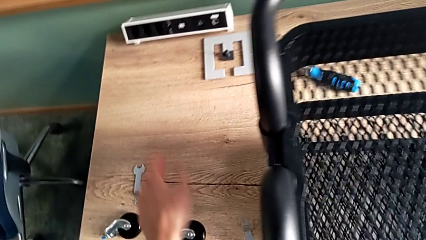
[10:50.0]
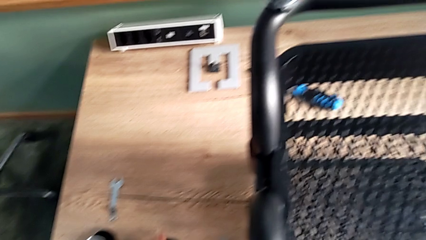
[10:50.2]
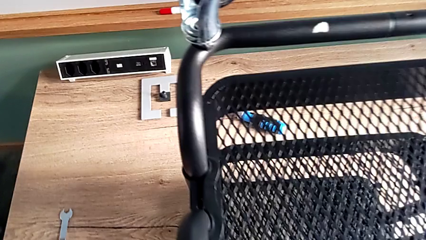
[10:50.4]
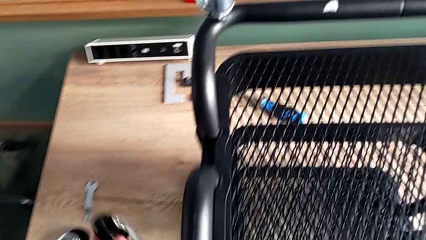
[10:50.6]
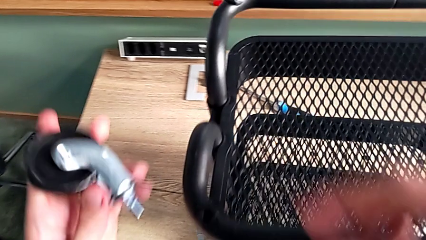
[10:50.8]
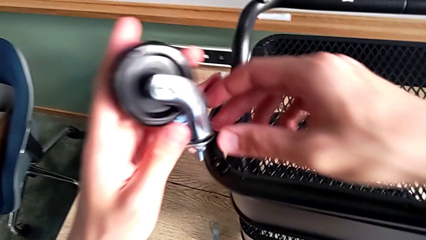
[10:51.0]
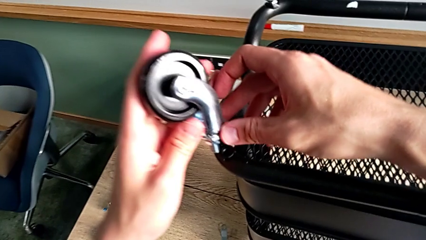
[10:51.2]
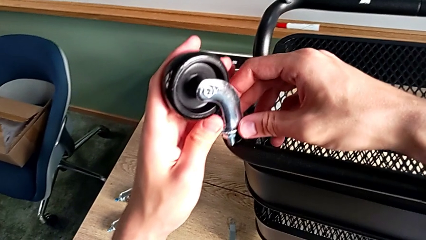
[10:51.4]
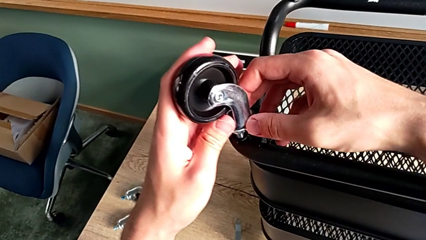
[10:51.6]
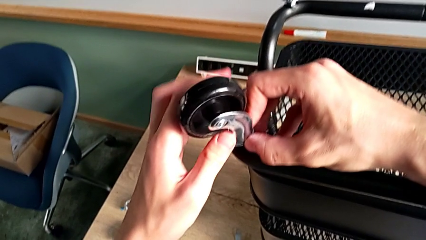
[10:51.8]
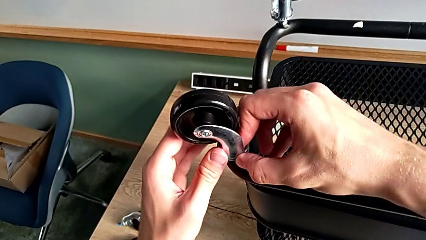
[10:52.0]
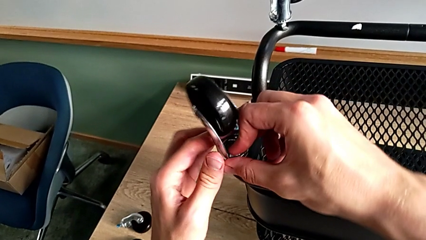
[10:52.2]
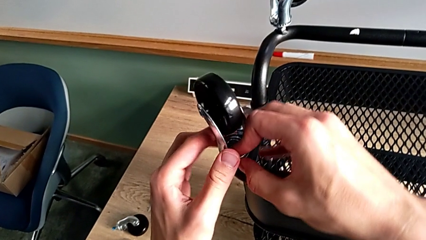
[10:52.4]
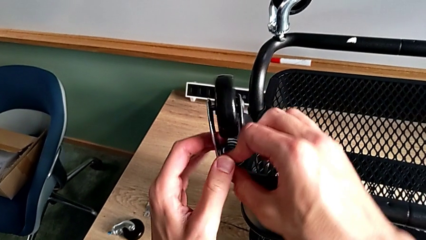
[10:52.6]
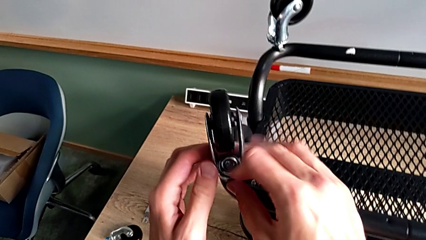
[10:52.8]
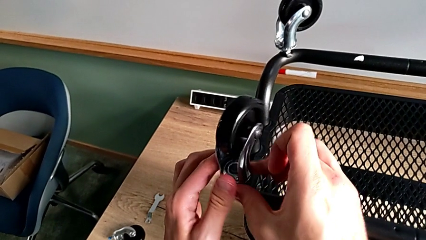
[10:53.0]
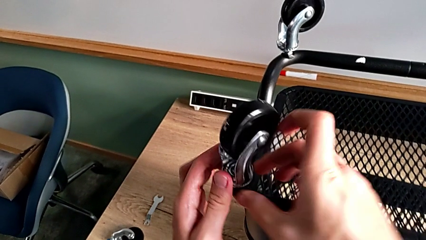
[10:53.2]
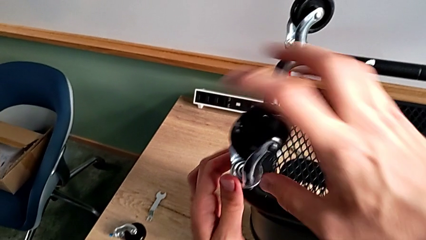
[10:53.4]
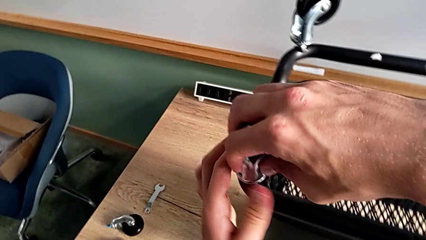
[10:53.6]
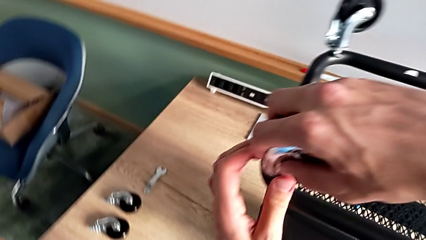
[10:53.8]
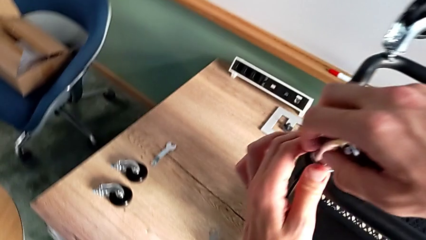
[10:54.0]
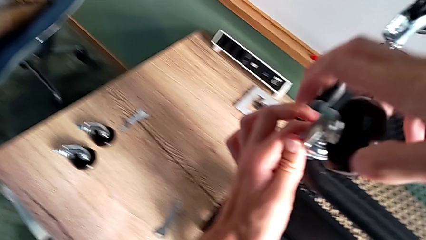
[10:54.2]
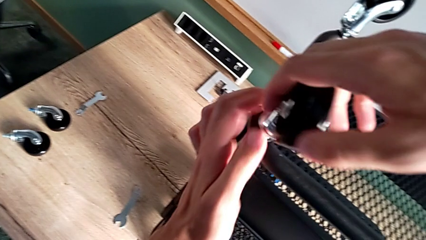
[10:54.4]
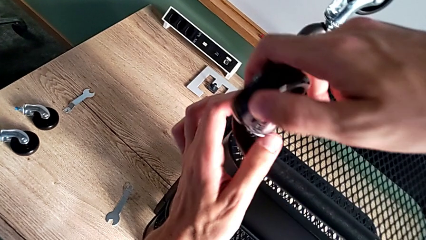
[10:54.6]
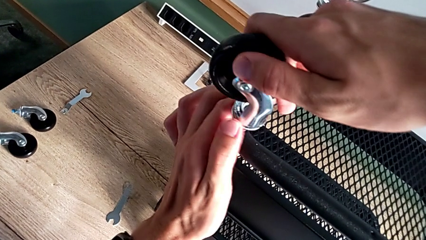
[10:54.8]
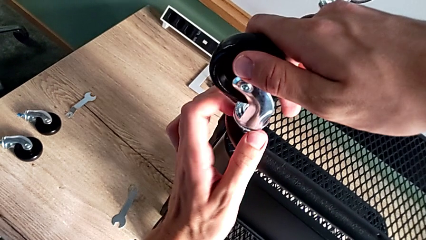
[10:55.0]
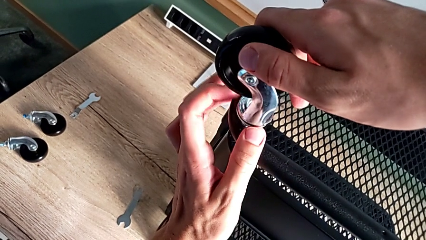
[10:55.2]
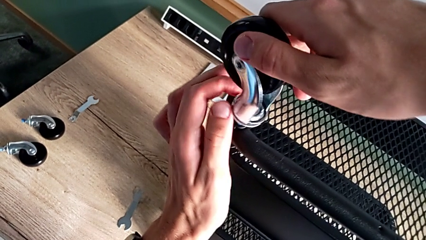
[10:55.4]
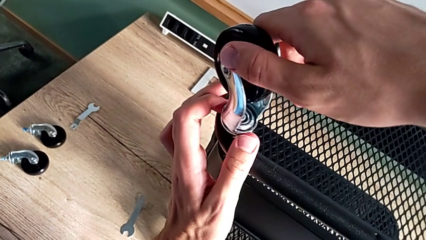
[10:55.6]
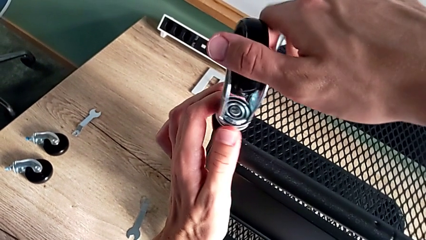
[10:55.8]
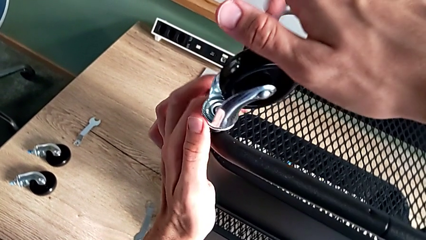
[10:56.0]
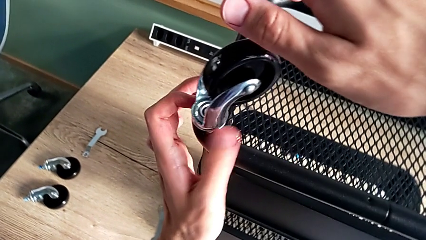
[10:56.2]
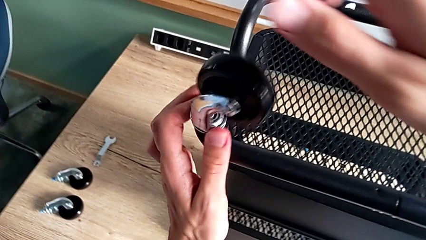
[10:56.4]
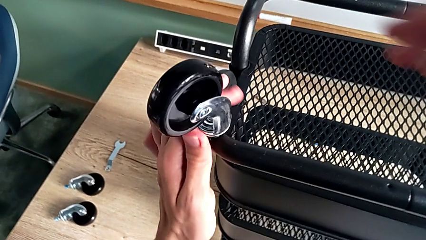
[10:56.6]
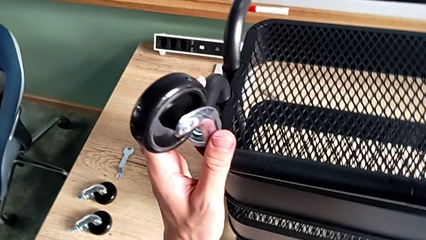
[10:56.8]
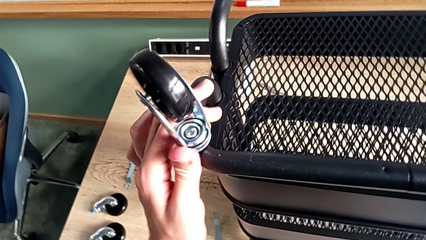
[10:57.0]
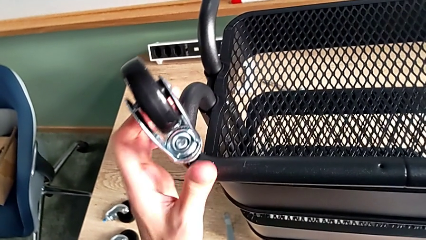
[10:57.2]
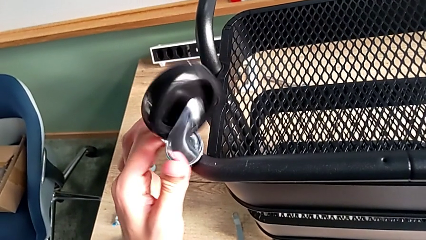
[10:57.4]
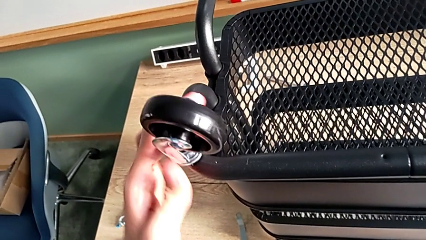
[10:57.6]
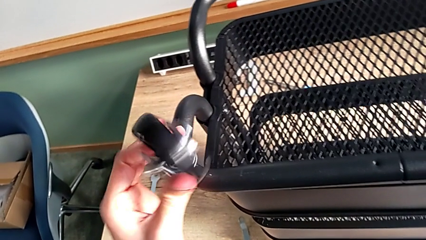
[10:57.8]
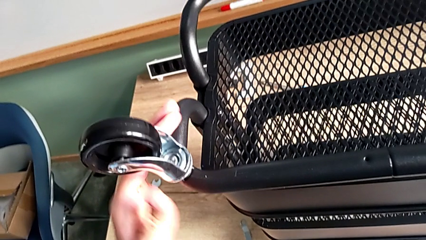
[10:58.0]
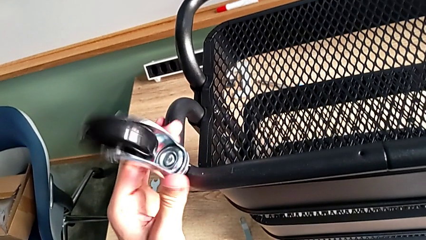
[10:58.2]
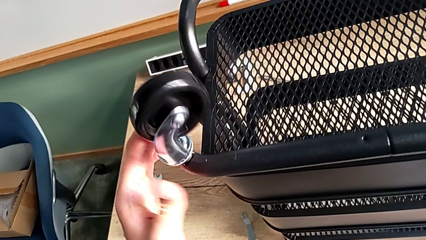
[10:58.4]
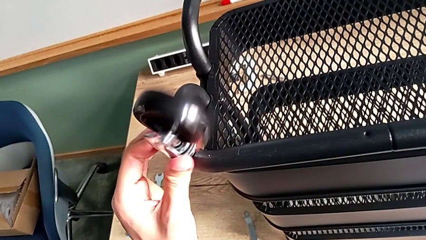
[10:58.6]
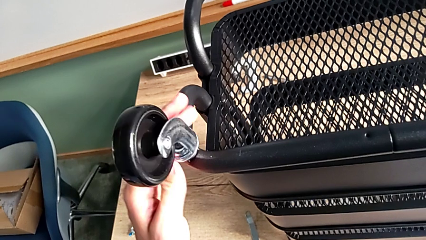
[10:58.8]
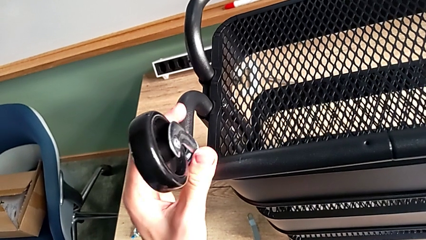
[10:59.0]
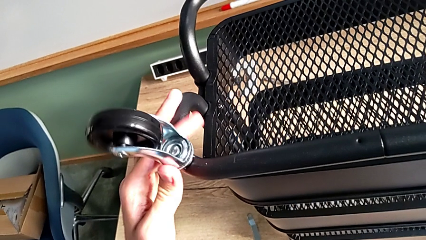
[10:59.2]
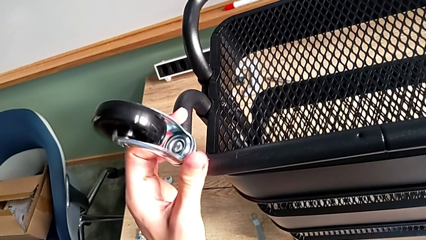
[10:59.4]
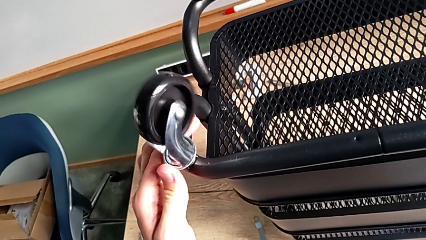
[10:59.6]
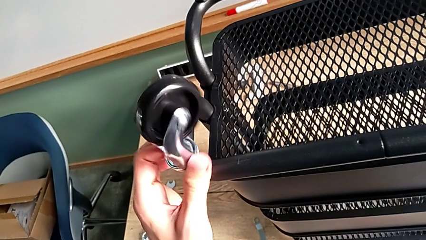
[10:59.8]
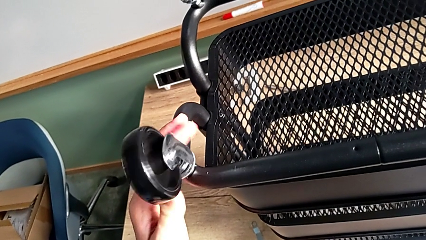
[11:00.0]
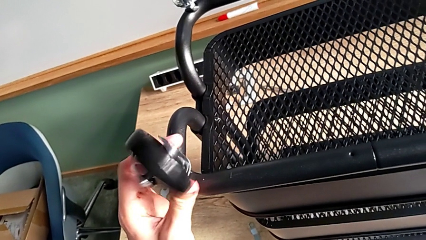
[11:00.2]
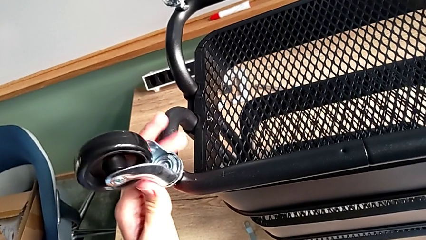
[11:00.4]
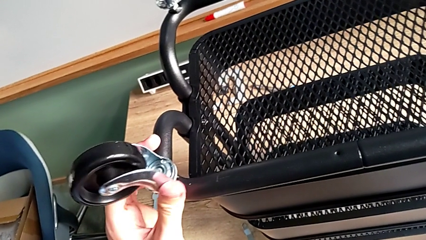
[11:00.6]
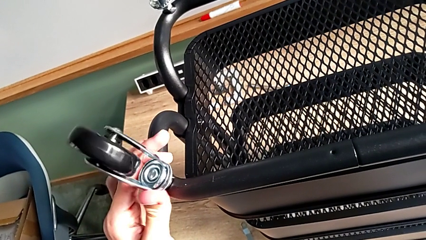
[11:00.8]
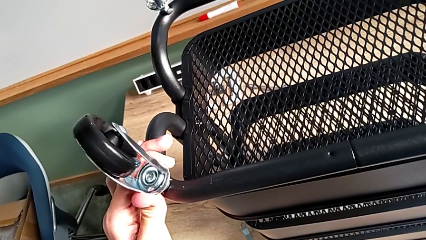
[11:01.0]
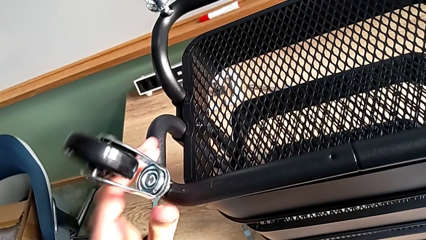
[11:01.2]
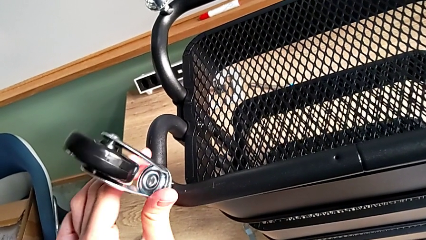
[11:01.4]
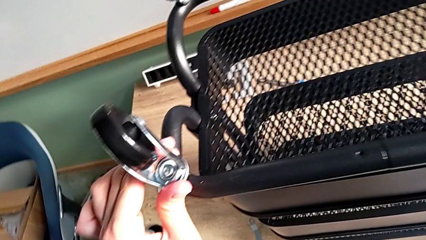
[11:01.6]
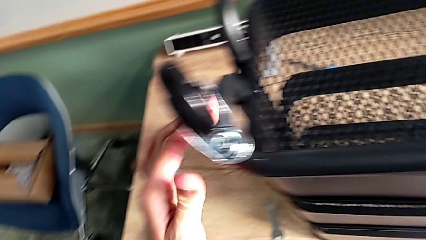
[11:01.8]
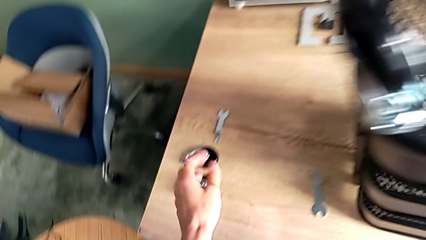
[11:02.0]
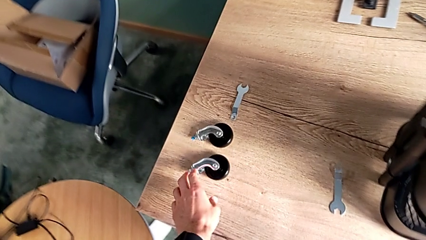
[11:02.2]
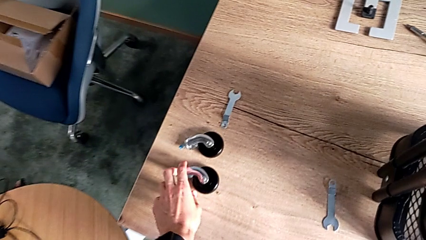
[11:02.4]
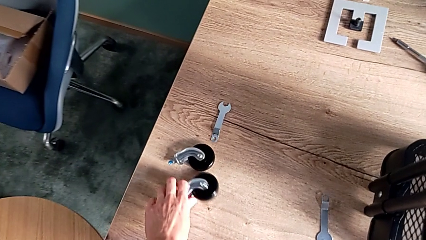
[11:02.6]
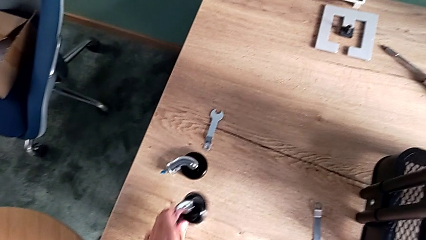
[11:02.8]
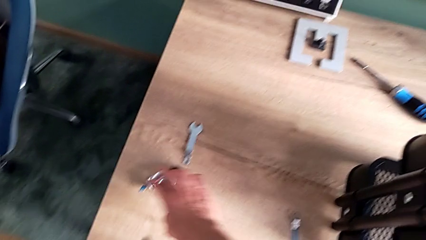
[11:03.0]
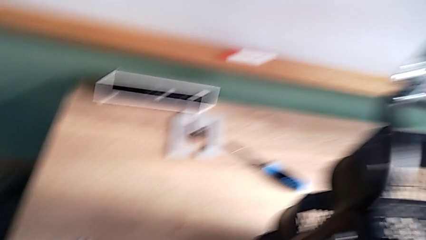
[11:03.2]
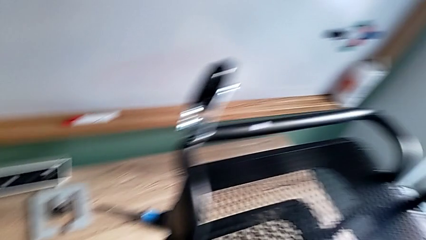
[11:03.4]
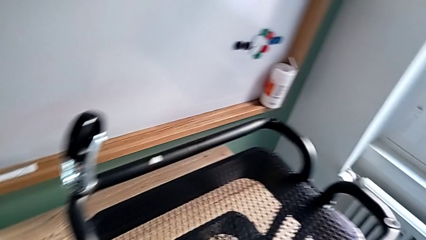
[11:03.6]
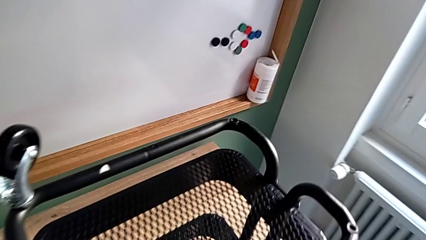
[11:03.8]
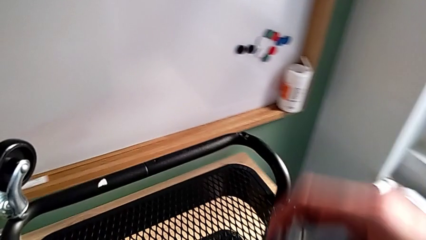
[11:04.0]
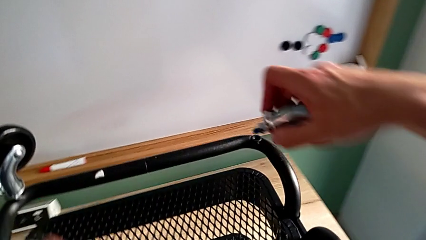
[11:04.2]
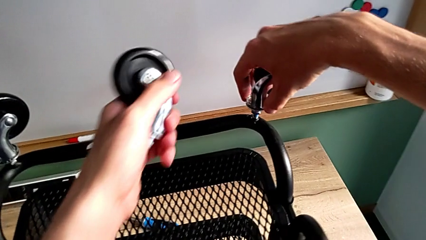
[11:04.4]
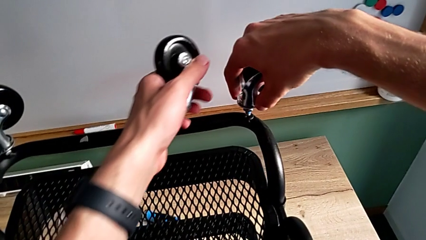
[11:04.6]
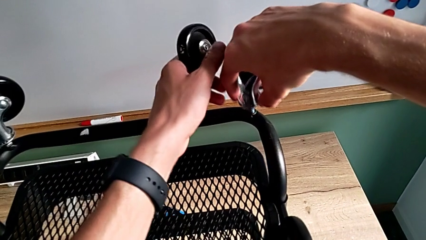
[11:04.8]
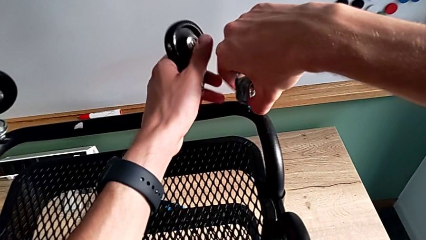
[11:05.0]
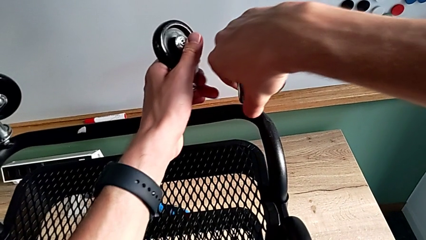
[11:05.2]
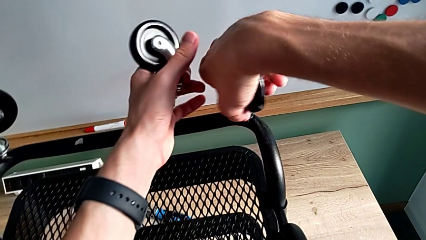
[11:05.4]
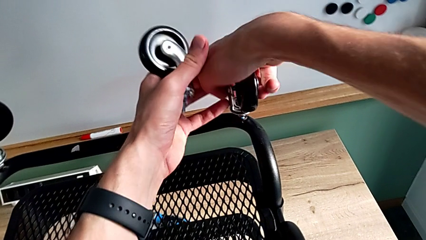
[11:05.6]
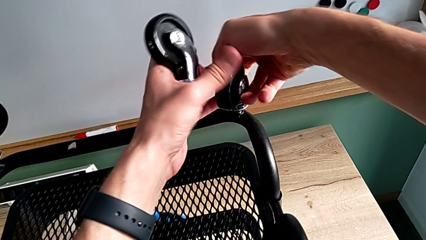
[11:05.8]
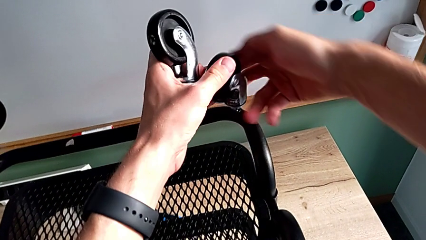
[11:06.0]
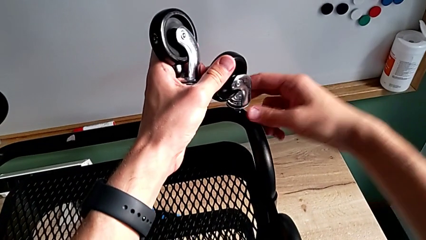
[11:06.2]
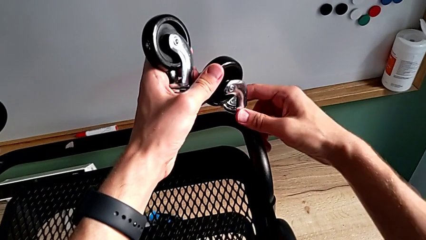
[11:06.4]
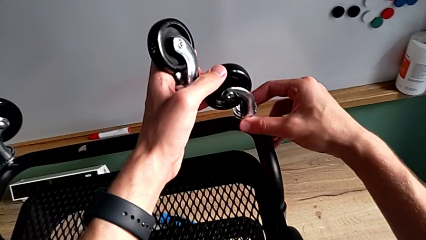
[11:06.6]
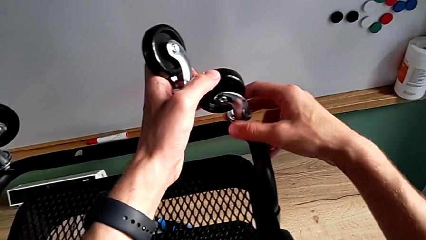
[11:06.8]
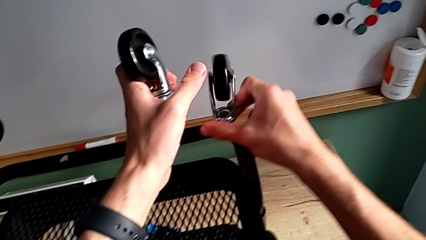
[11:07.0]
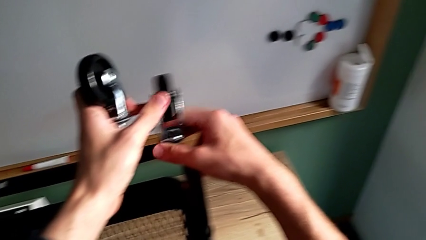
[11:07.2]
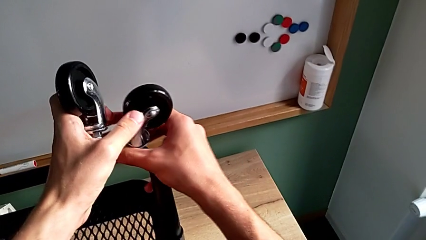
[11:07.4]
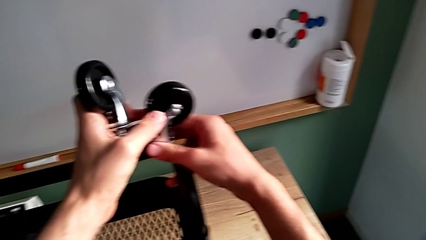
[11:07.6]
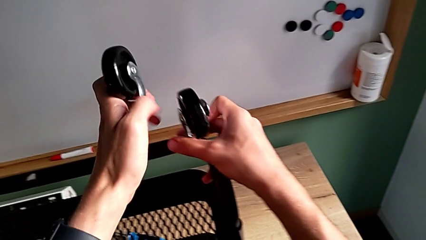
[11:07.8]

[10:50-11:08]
The camera wearer is assembling the wheels. They lift the second wheel, insert it and screw it. They grab the third wheel, approach the fourth wheel, insert the third wheel and screw it.
